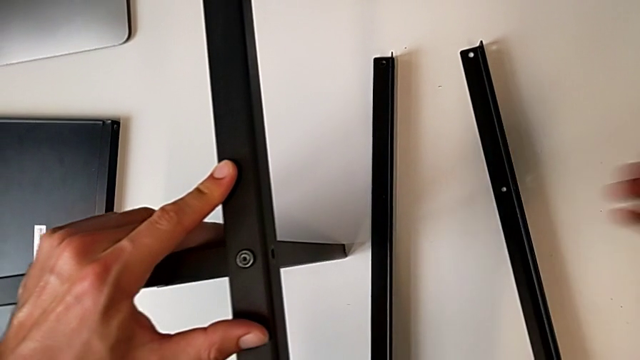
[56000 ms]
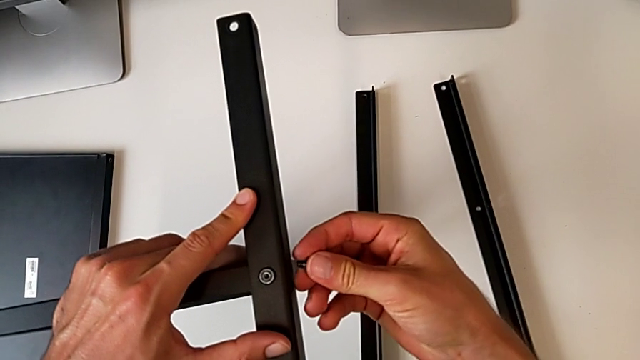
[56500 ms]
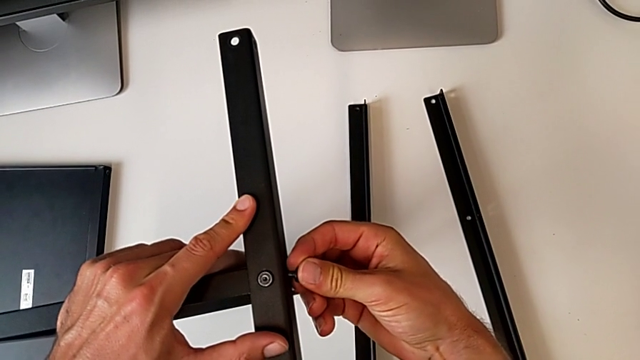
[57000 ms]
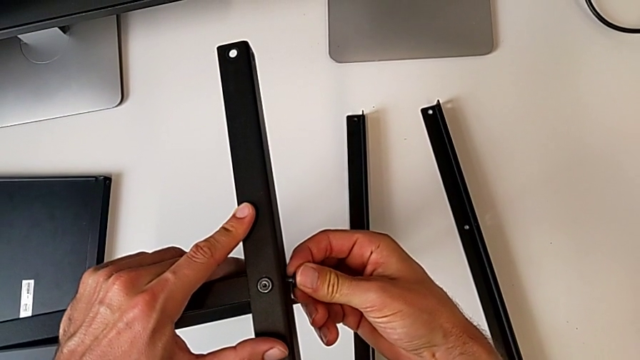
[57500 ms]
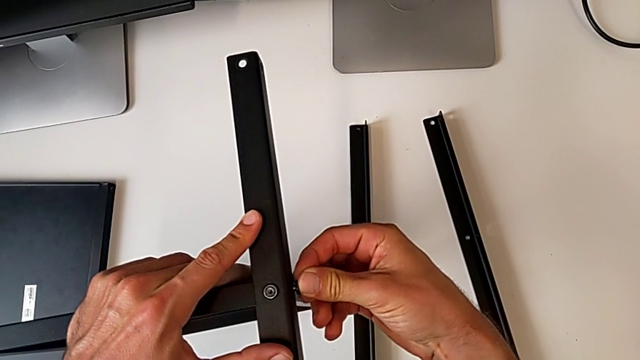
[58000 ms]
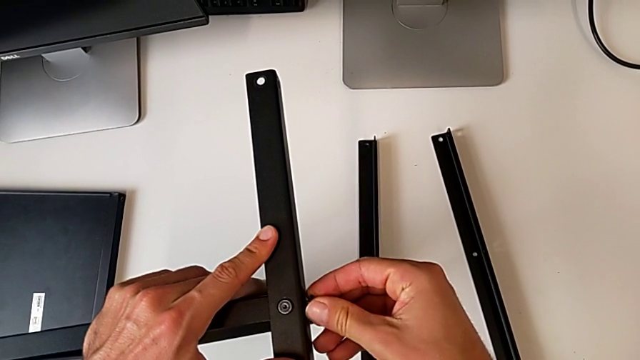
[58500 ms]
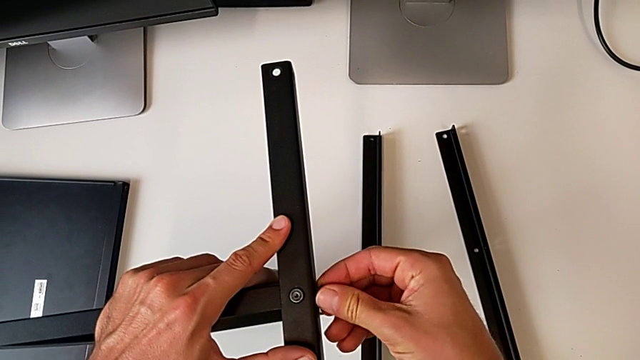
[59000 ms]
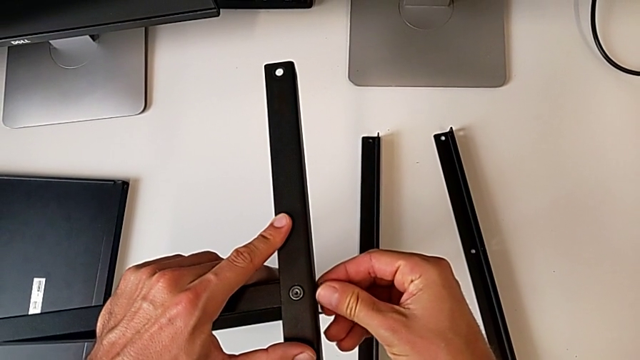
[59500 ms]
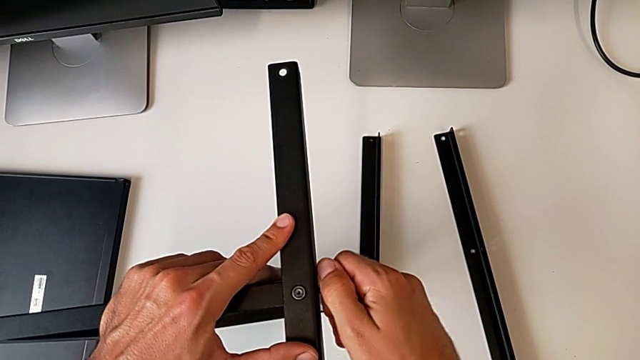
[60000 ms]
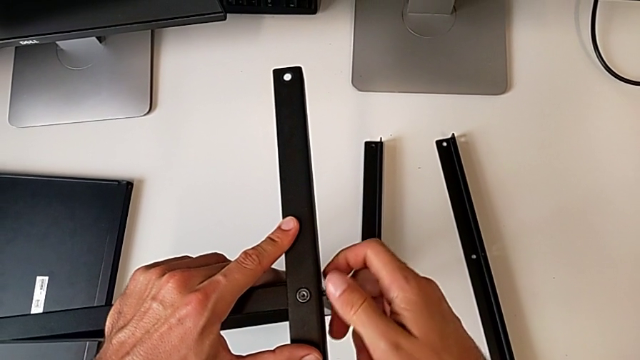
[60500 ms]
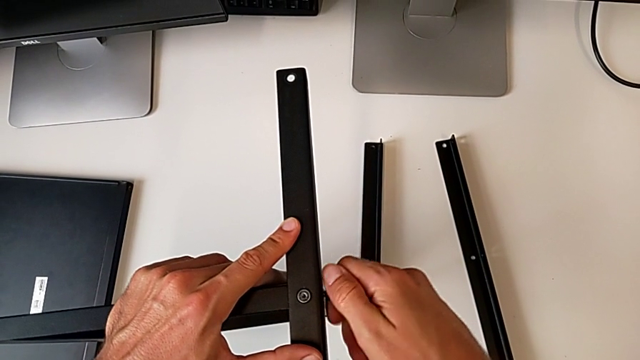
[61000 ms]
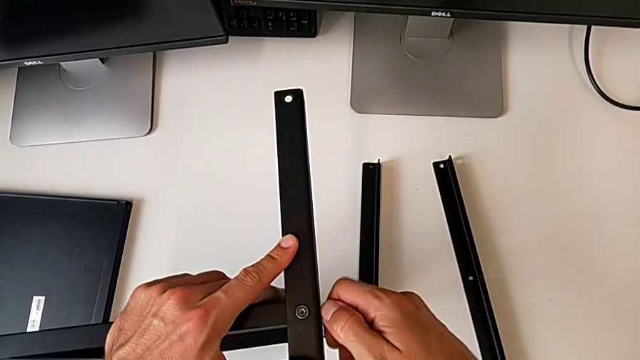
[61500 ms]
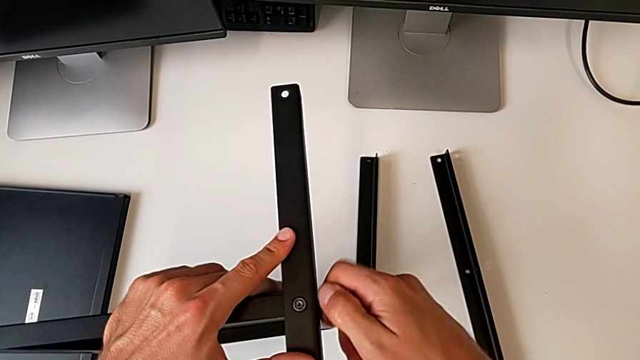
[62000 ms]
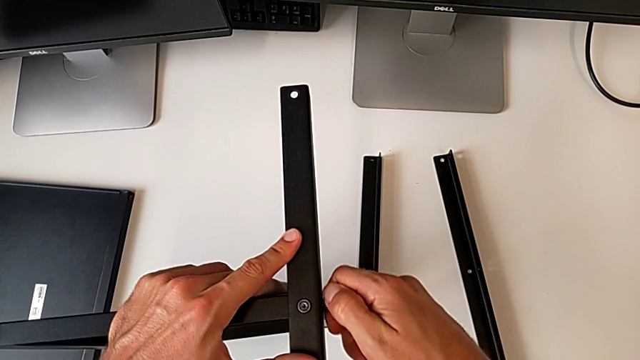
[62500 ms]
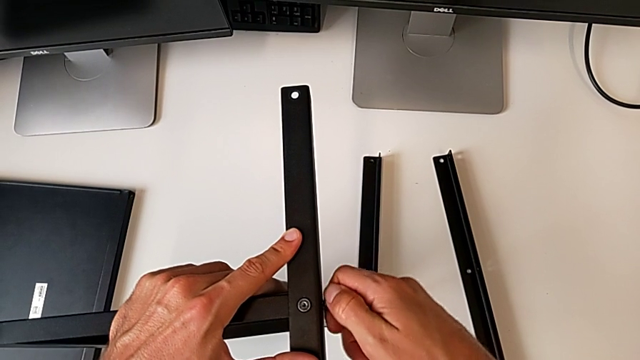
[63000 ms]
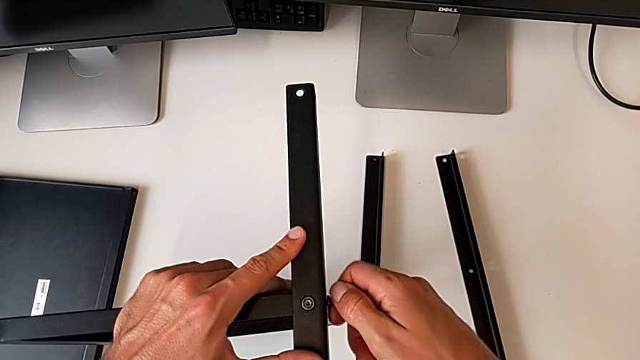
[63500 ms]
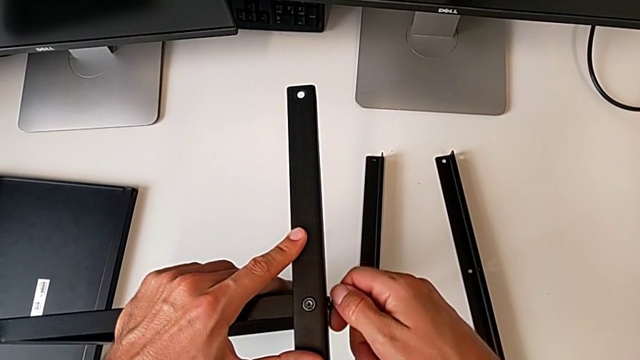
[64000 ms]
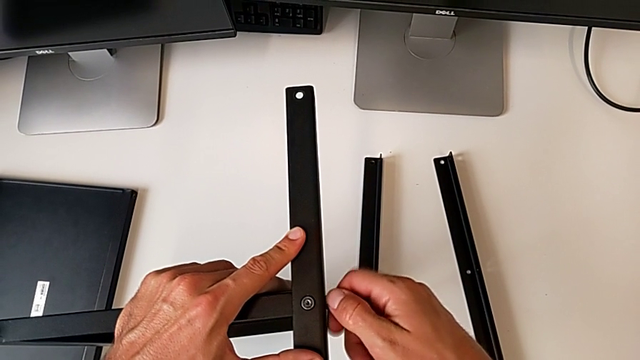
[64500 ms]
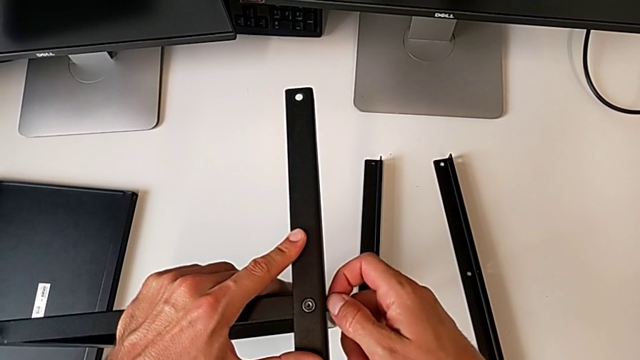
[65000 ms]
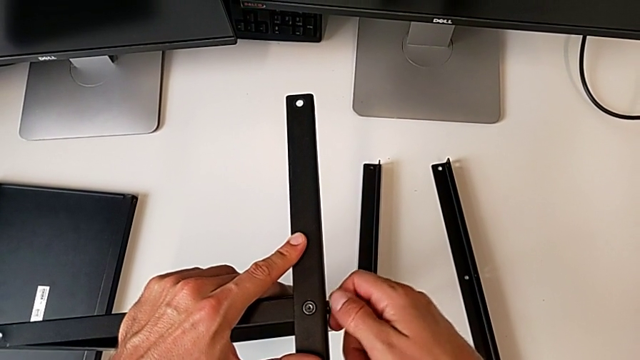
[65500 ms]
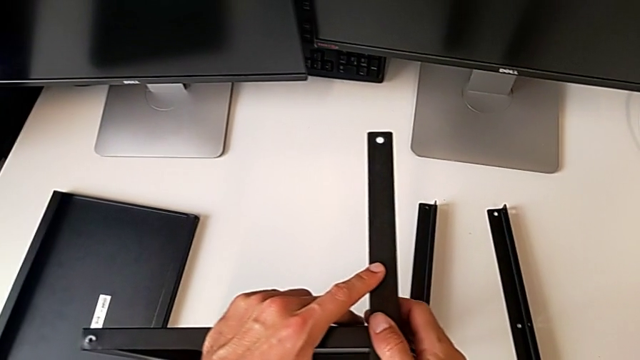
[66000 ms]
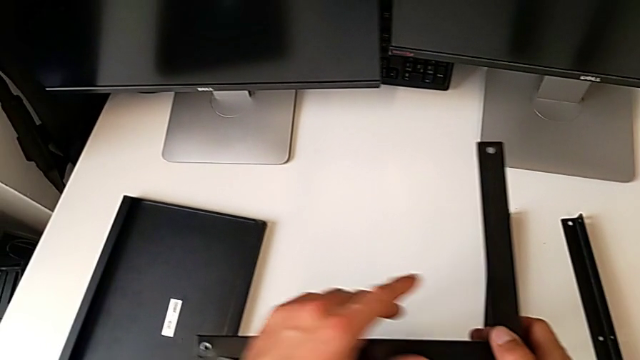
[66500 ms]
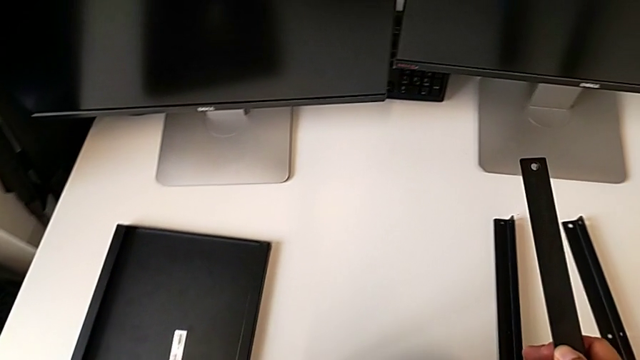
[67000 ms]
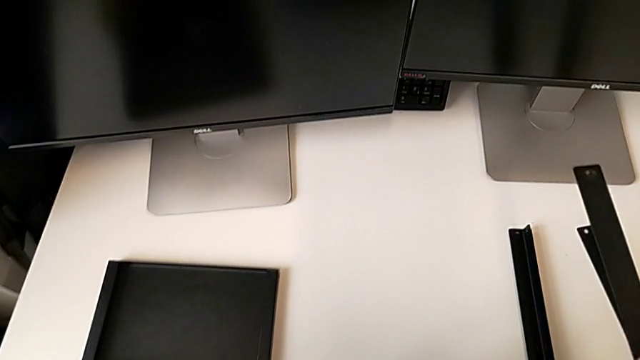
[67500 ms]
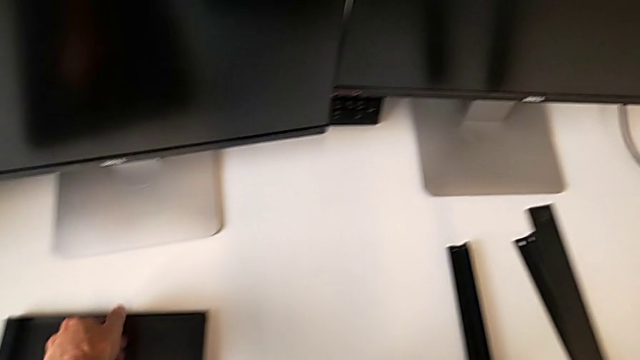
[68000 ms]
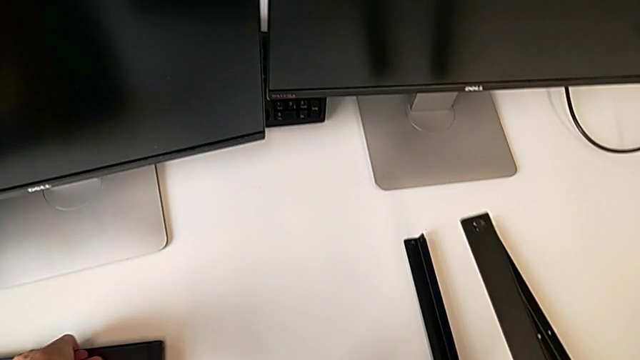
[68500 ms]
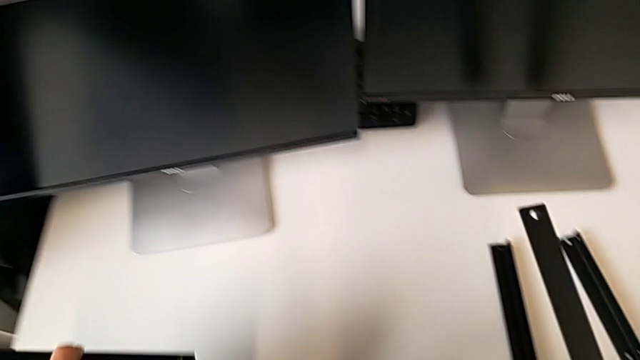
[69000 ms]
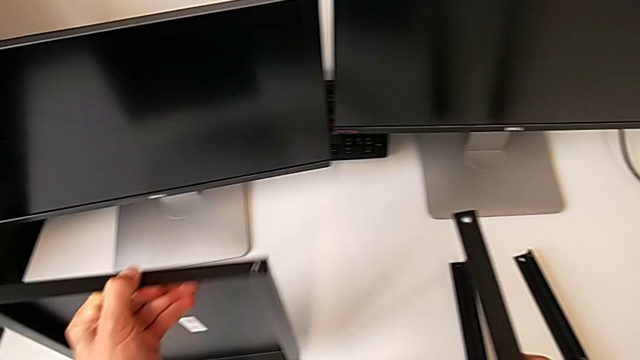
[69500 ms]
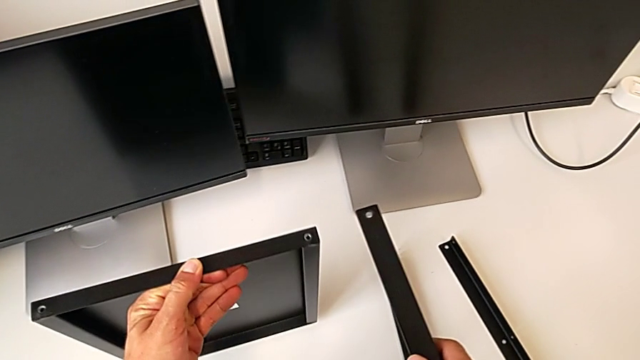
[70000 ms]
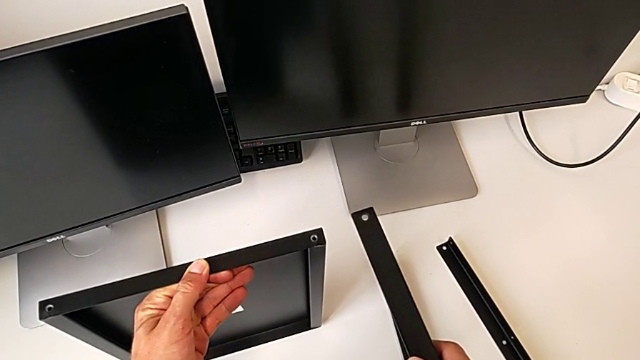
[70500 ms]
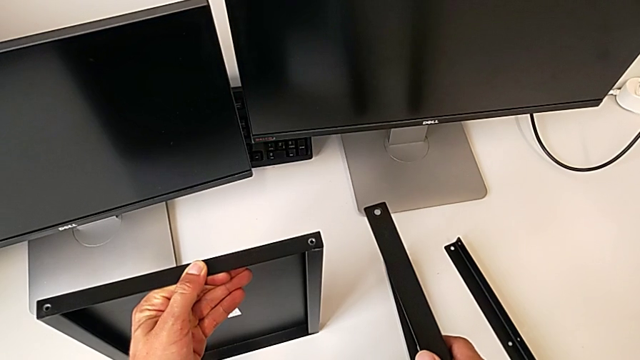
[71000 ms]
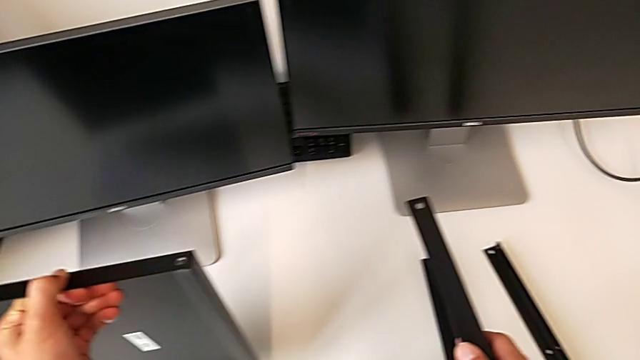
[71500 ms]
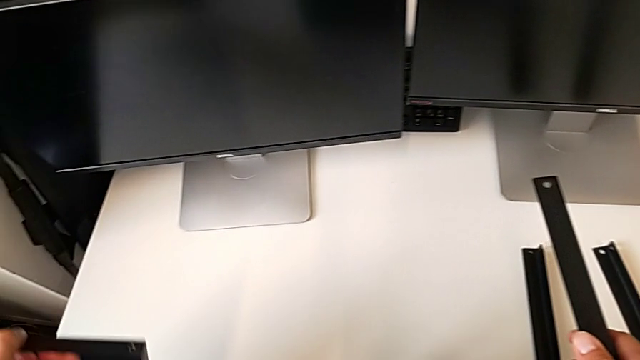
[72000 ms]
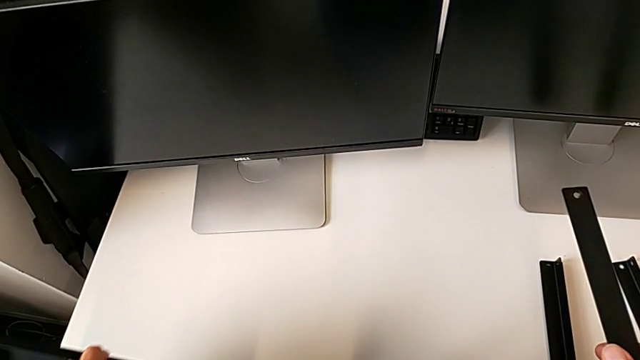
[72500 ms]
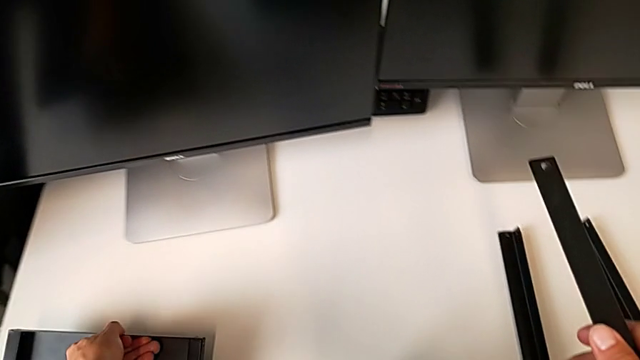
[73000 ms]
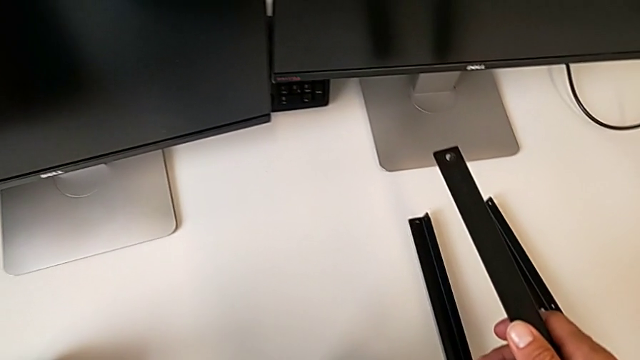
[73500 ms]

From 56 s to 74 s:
The camera wearer is assembling the first leg on the shelf. They keep screwing the second hex socket head, wrongly approach and lift the top tray, and place the top tray.

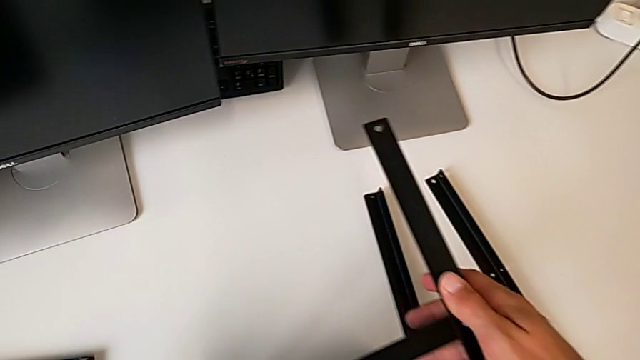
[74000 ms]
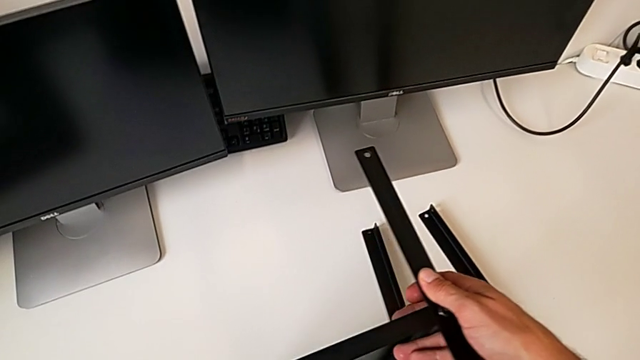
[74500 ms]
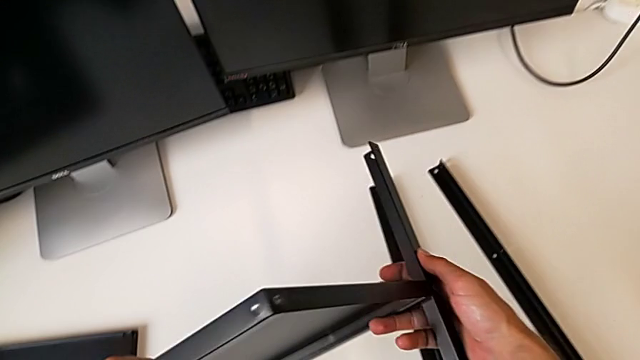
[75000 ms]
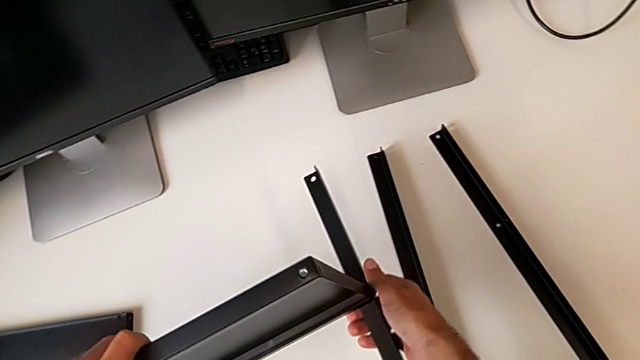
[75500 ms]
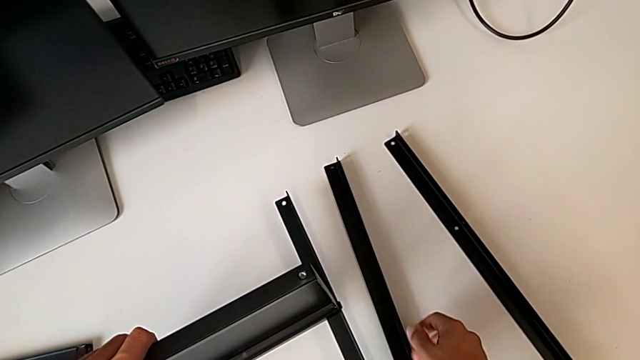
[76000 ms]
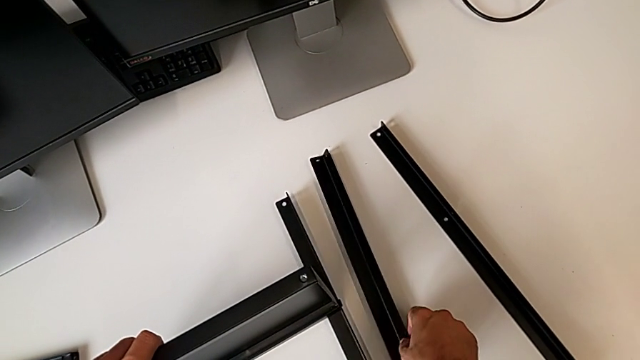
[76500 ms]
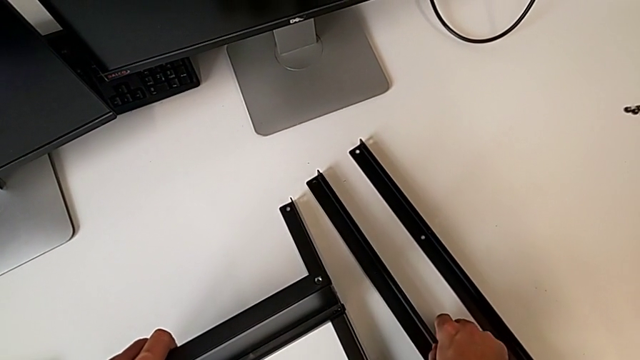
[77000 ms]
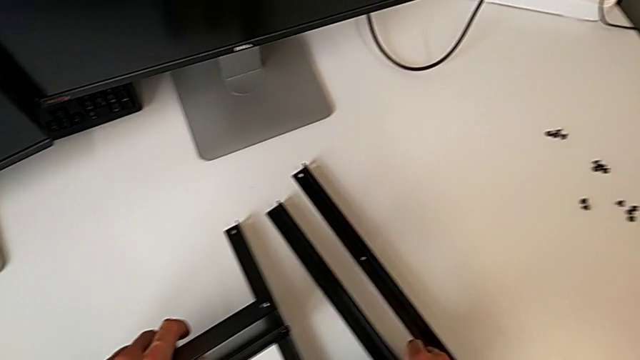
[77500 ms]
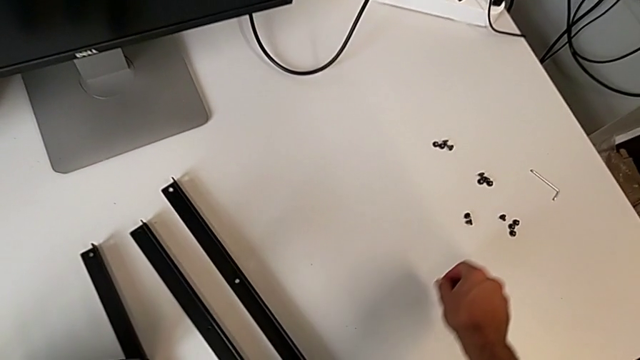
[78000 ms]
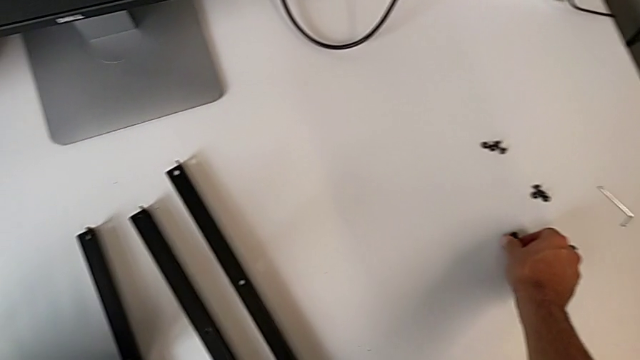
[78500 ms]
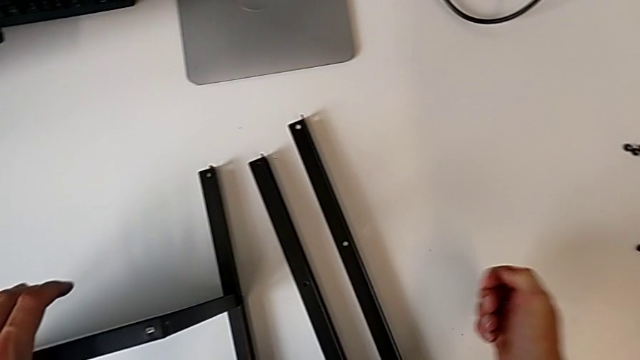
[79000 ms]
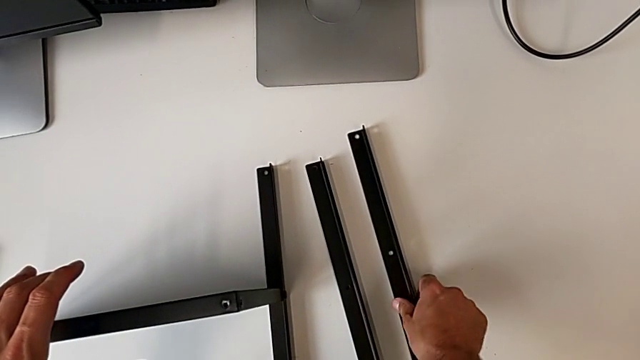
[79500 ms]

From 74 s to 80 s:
The camera wearer is assembling the second leg of the shelf. They rotate the tray and grab the hex socket head.
